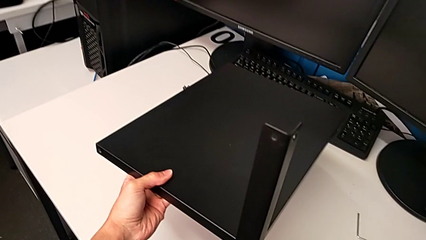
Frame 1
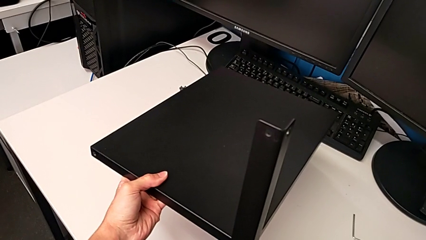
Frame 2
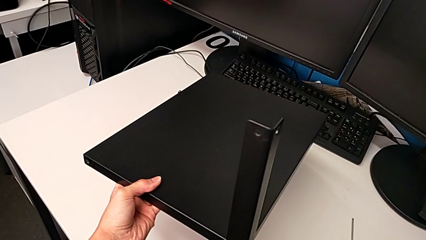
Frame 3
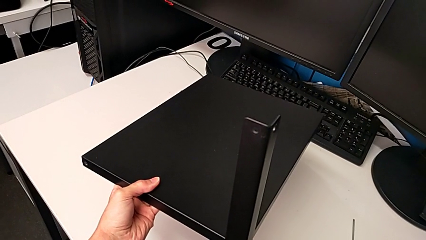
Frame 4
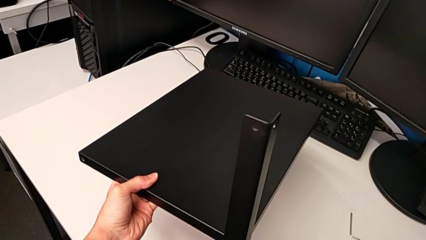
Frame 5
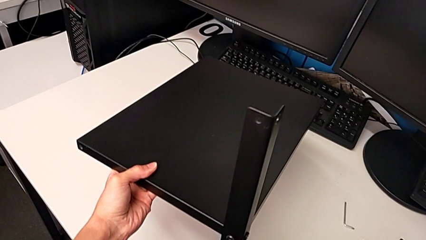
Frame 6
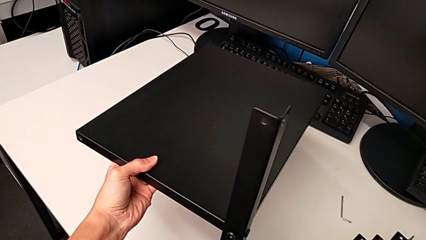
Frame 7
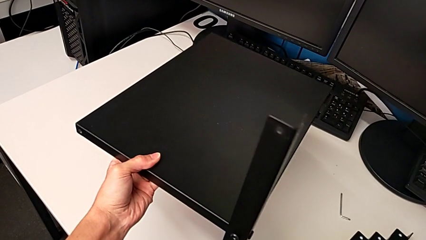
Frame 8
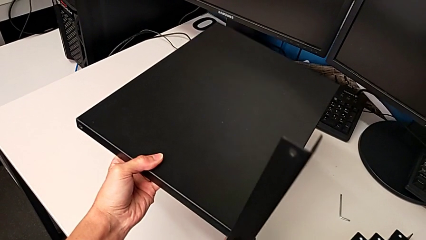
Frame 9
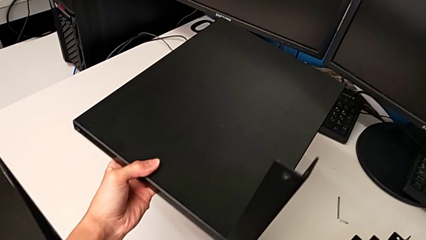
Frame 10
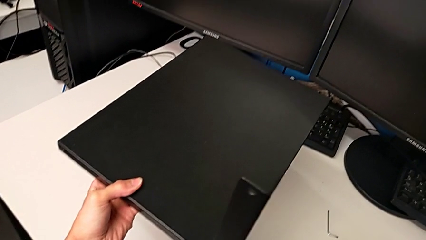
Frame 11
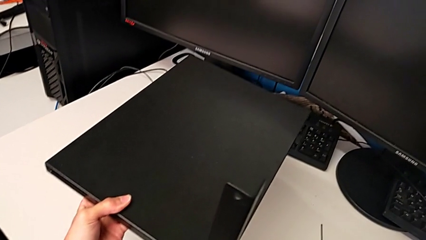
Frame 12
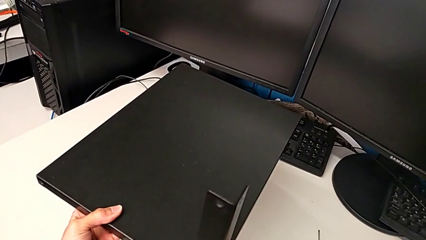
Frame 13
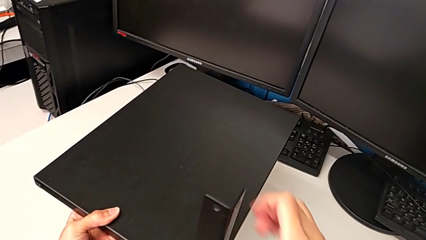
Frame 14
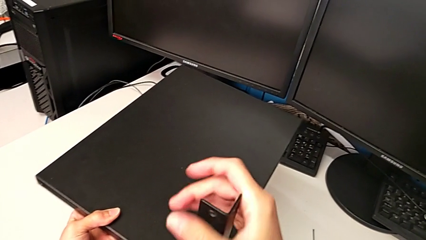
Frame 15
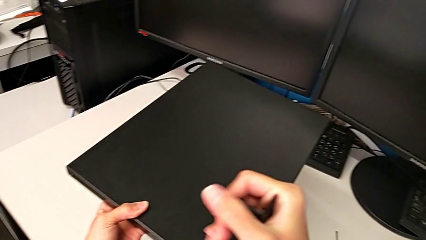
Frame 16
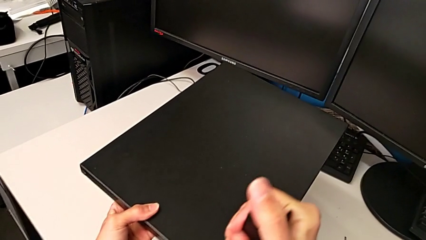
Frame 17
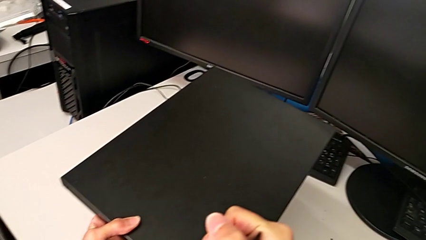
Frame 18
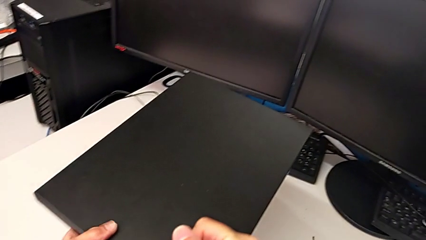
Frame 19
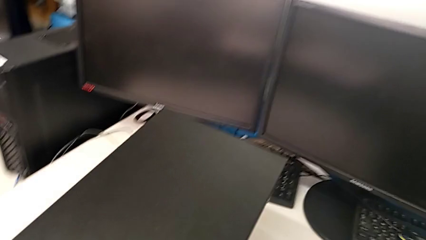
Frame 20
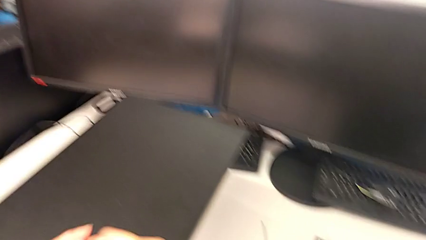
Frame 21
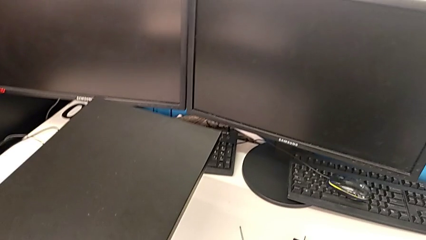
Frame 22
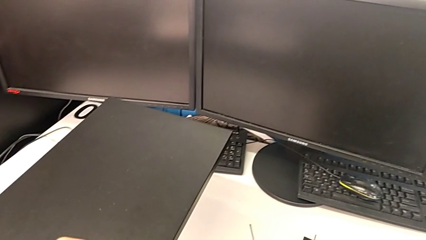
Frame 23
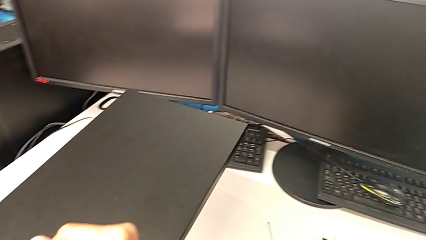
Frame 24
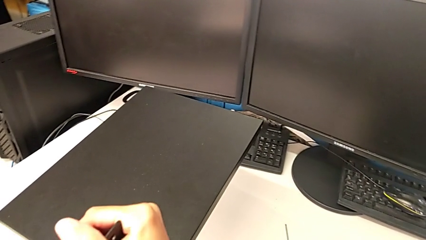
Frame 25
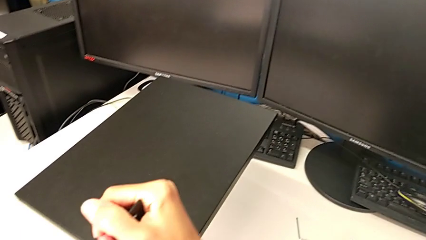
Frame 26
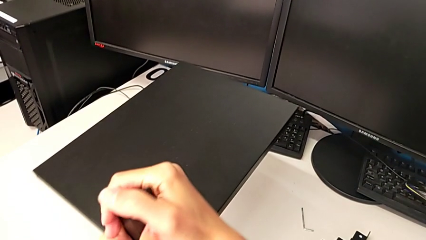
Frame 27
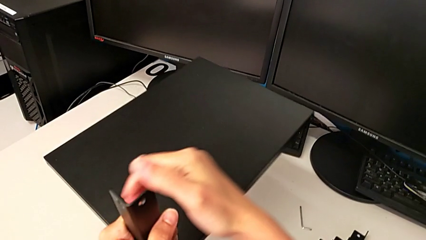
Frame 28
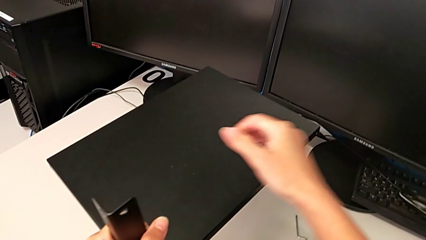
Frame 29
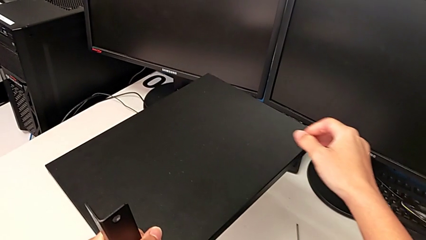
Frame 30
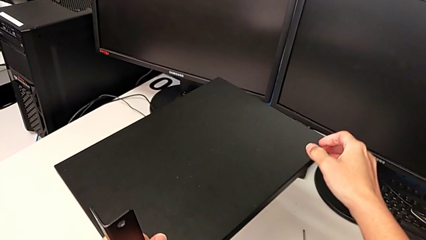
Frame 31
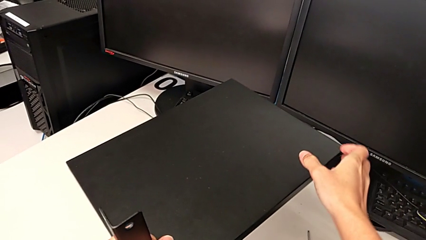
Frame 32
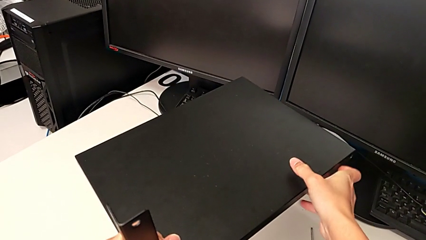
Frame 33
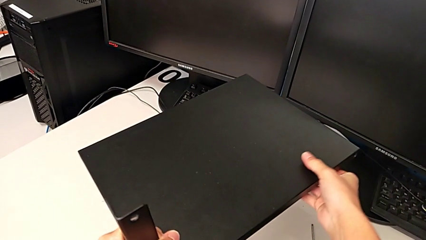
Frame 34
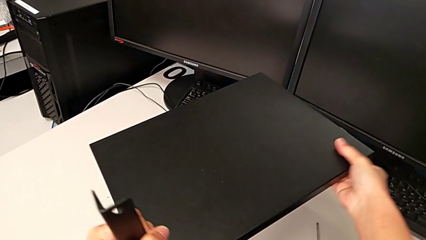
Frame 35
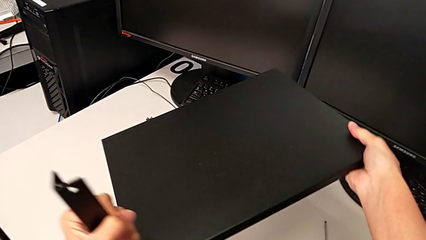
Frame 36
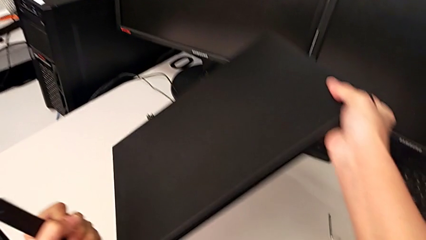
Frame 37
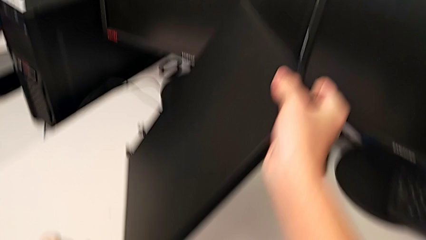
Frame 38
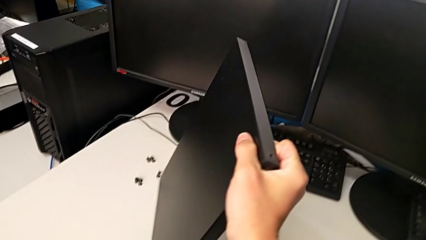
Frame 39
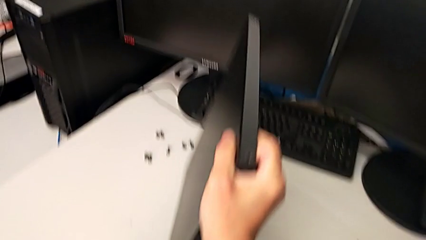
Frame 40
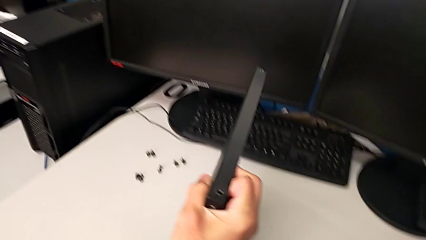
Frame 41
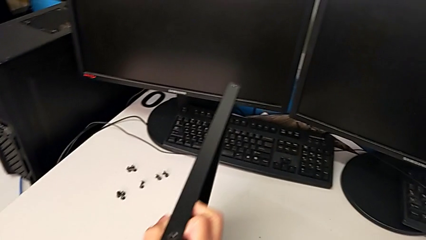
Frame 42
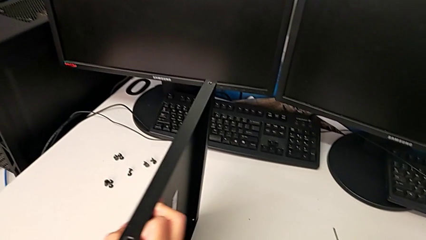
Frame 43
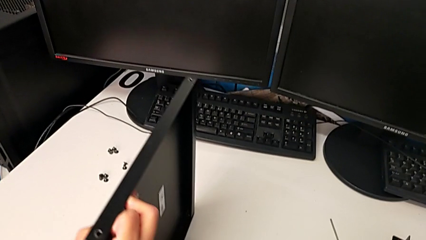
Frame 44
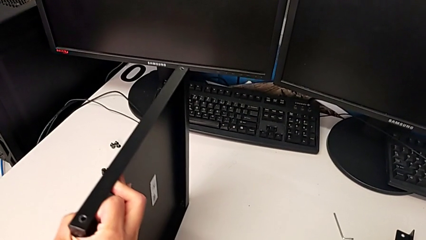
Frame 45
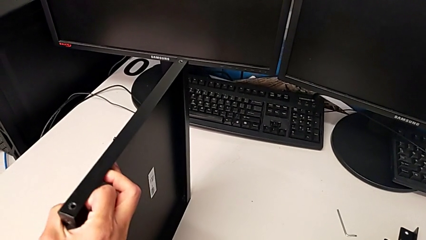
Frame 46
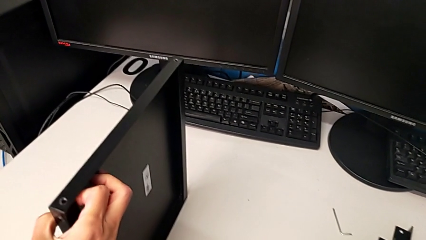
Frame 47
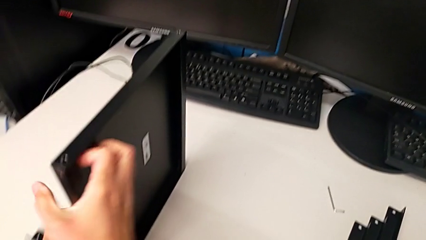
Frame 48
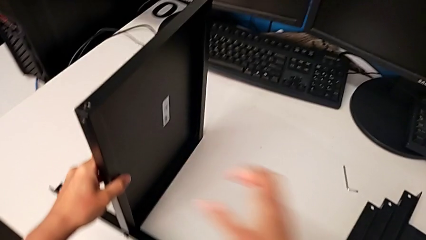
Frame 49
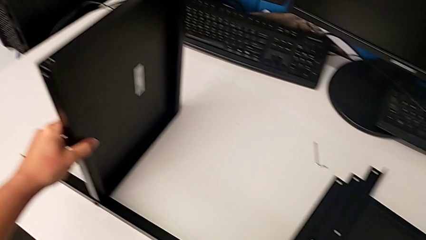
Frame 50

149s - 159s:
The camera wearer is inspecting the screws. They inspect the nightstand and rotate it.

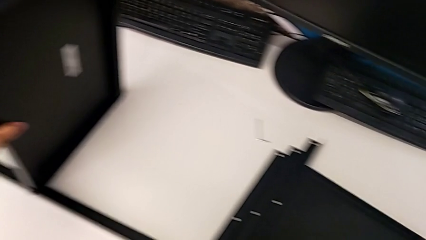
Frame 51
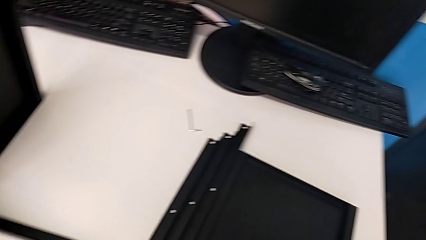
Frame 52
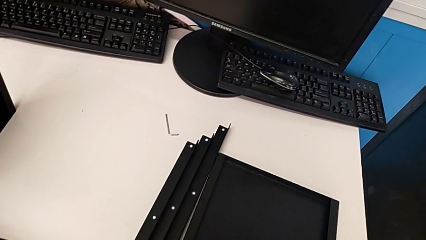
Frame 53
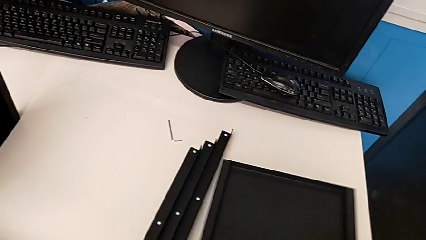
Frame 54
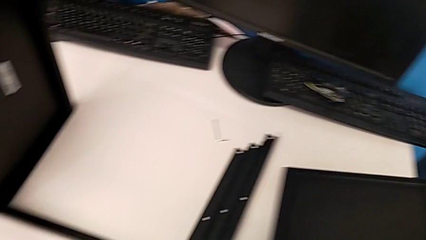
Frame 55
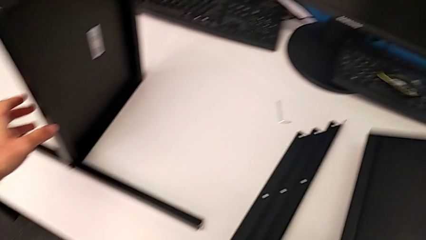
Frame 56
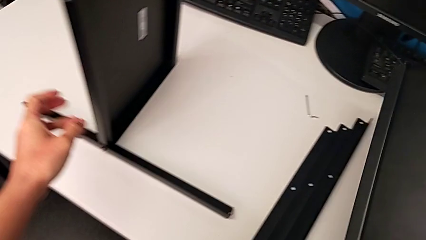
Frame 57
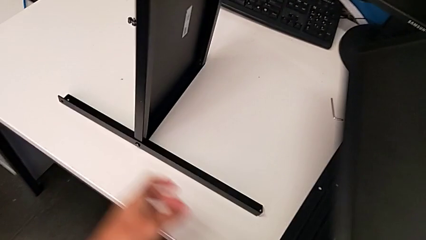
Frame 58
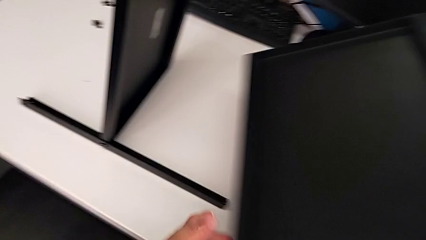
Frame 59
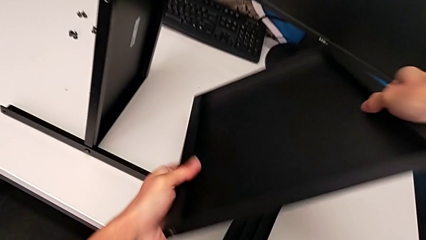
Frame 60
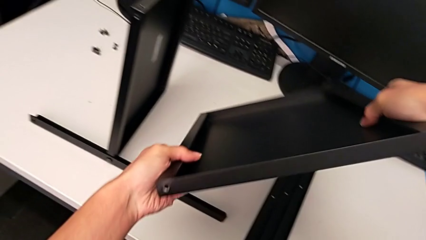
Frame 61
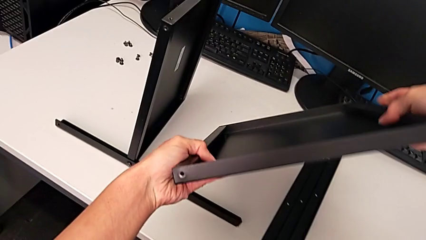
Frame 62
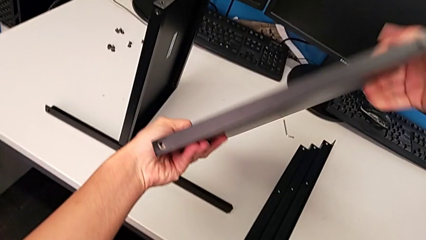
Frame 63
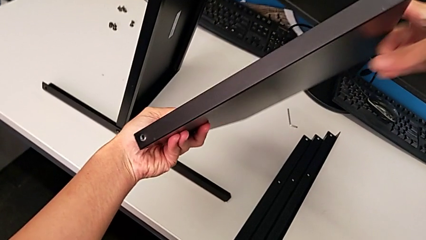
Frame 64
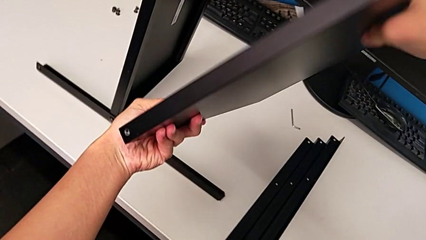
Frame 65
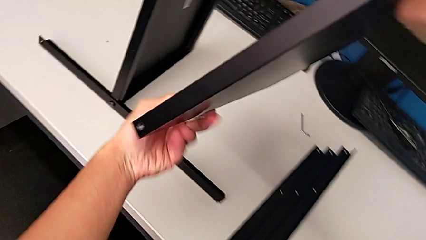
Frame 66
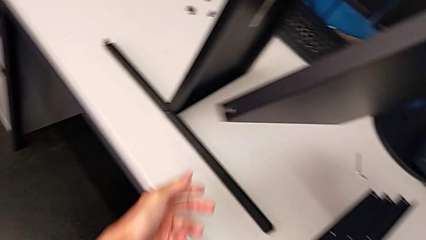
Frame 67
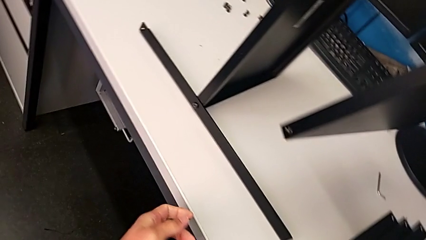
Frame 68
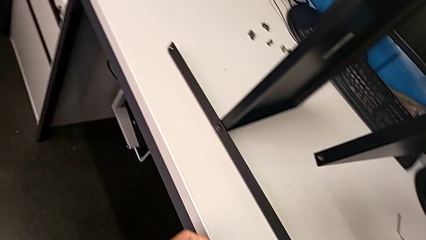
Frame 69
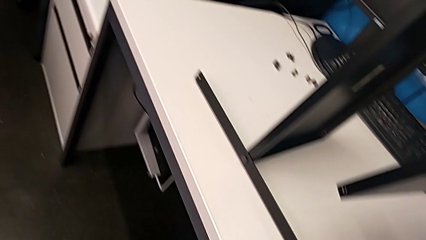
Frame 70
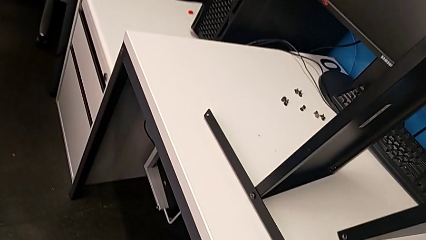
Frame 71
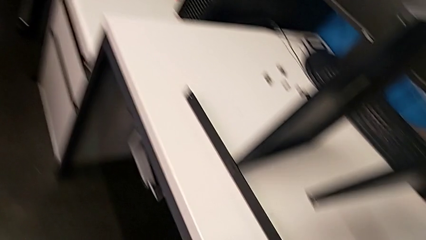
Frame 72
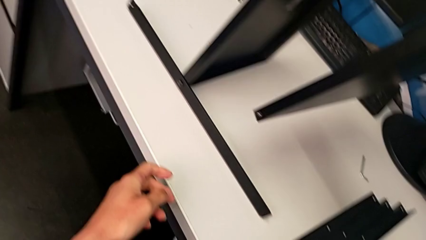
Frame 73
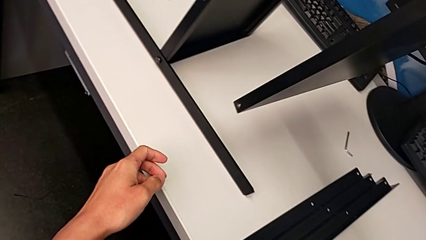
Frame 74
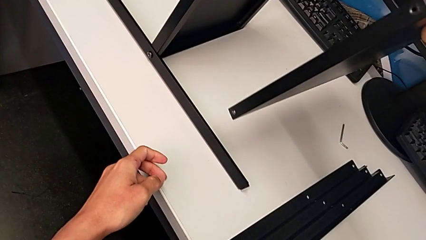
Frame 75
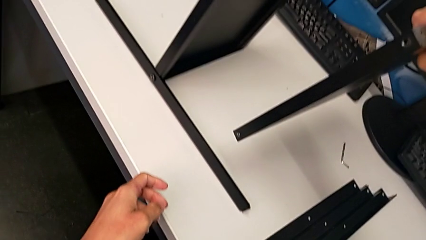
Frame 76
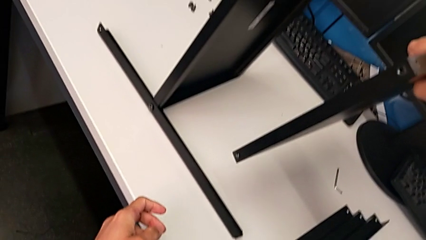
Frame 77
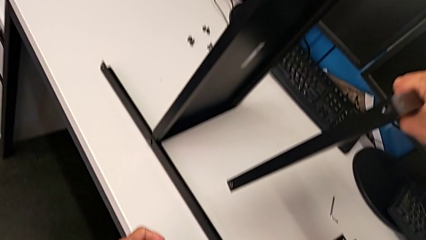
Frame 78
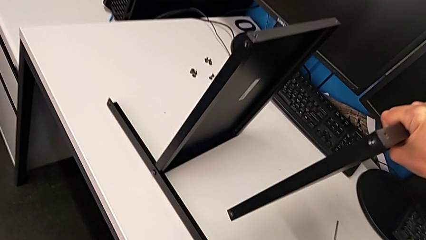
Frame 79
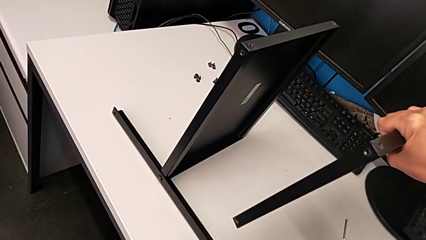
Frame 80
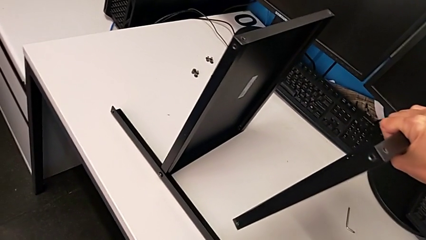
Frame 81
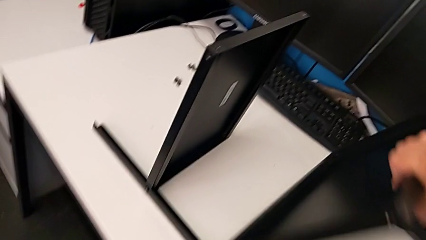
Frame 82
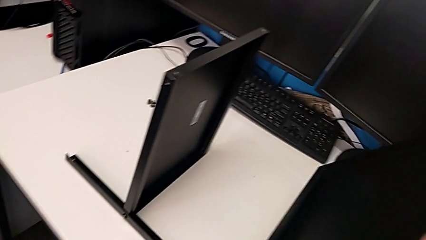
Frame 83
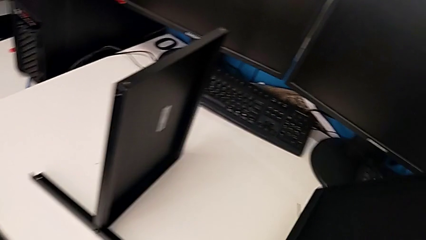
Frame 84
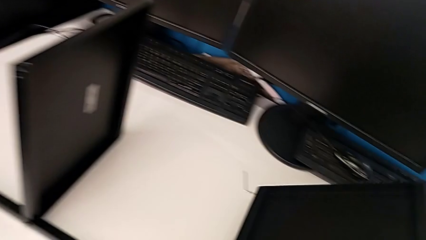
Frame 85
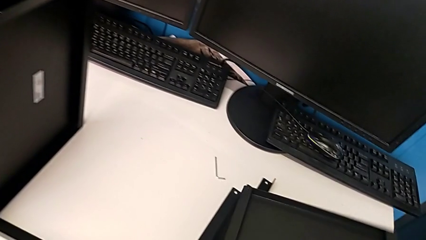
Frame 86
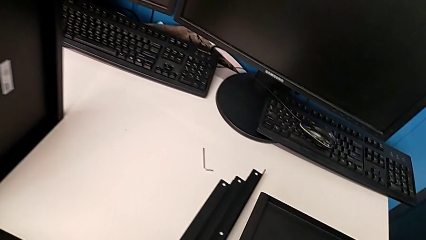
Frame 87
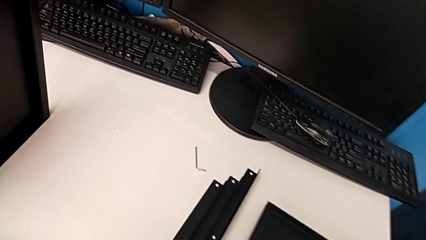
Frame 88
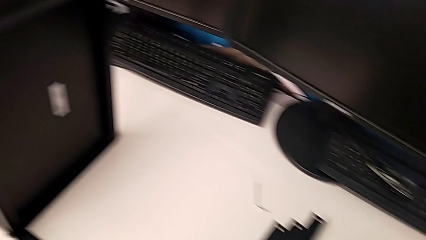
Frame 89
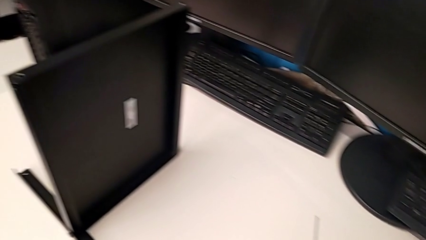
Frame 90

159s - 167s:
The camera wearer is assembling the second leg. They grab the tray, wrongly inspect it and place the second tray.
